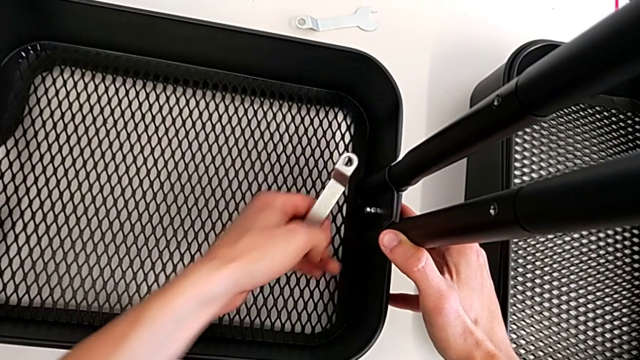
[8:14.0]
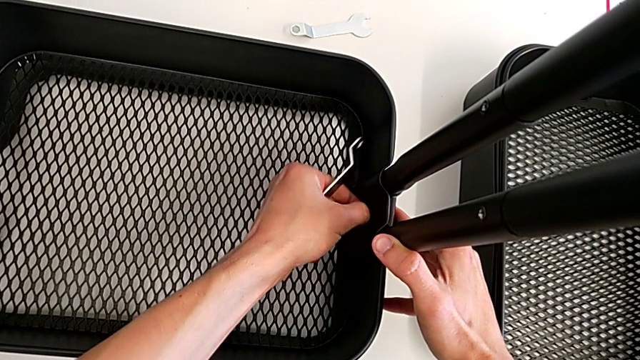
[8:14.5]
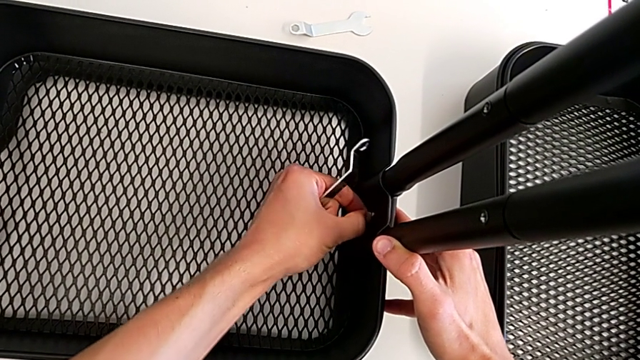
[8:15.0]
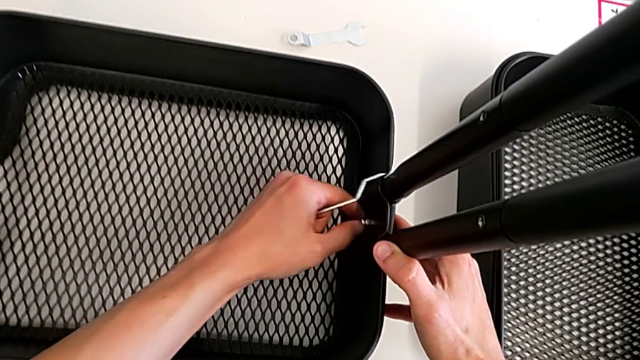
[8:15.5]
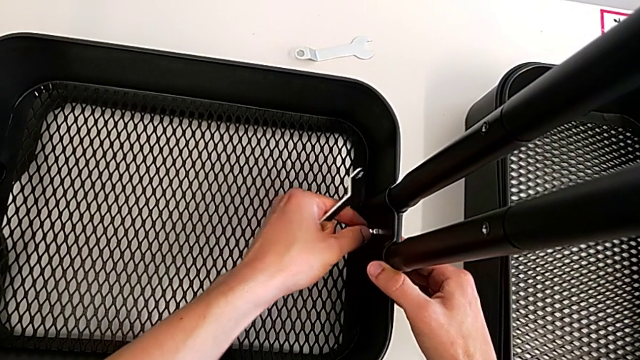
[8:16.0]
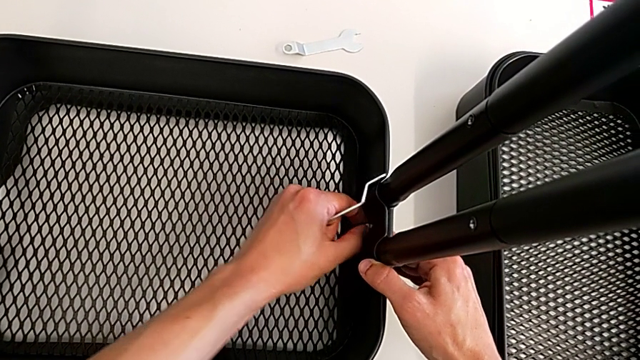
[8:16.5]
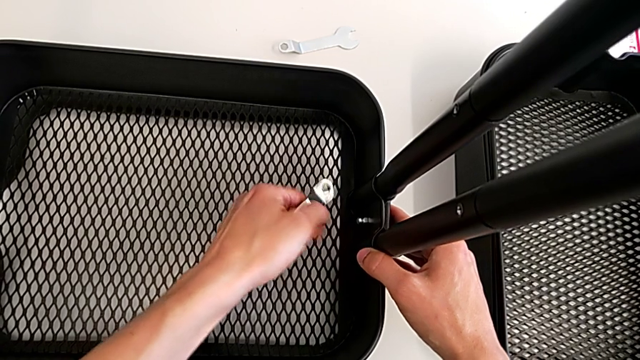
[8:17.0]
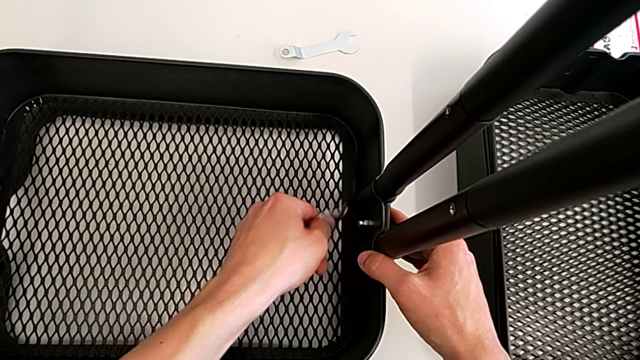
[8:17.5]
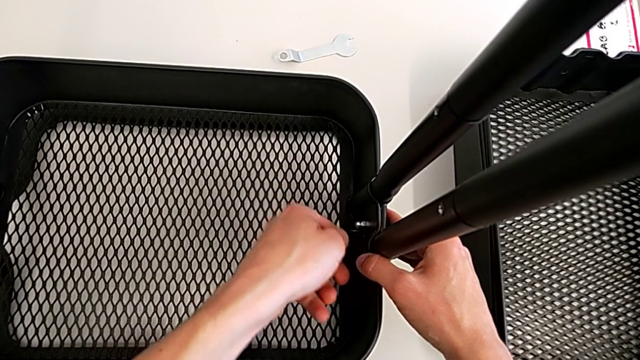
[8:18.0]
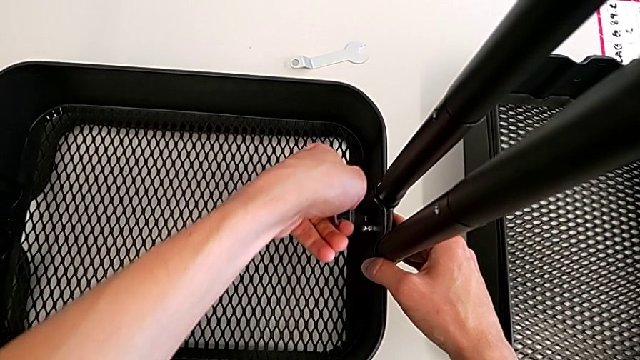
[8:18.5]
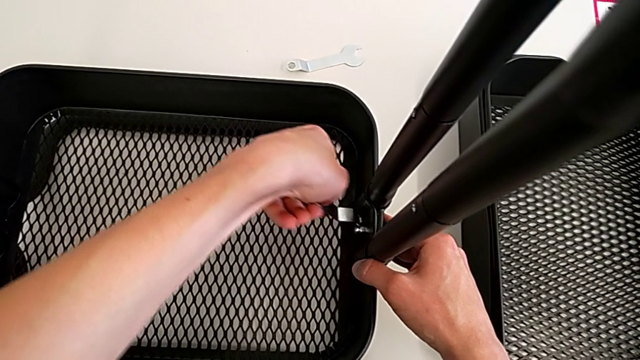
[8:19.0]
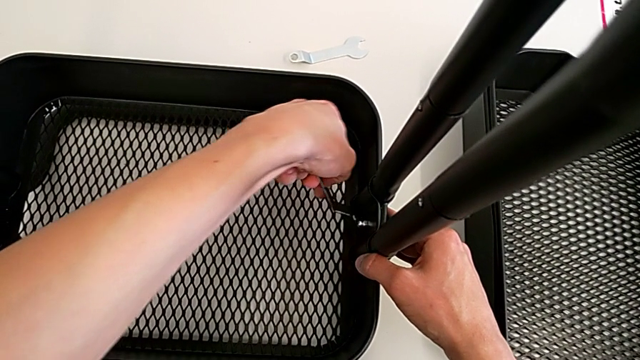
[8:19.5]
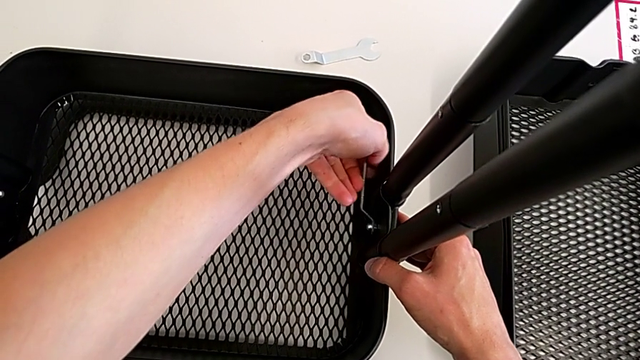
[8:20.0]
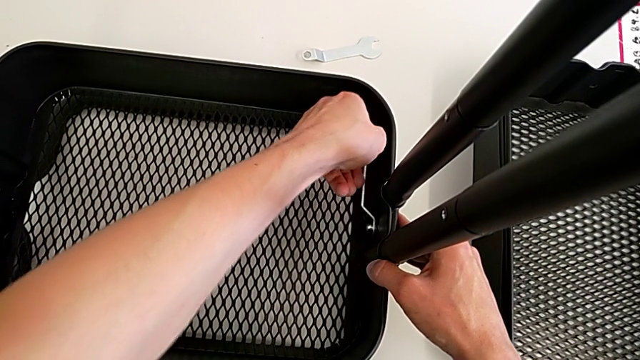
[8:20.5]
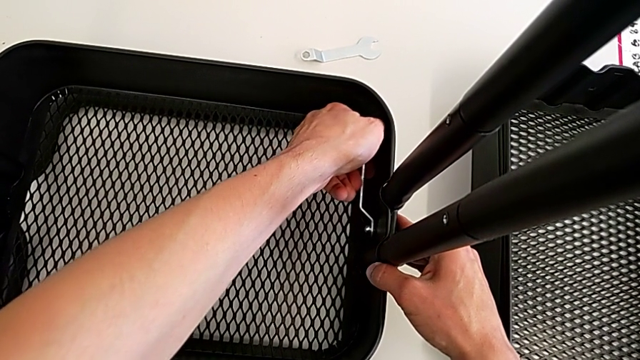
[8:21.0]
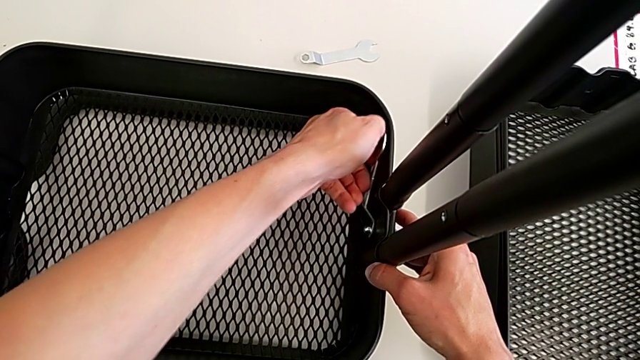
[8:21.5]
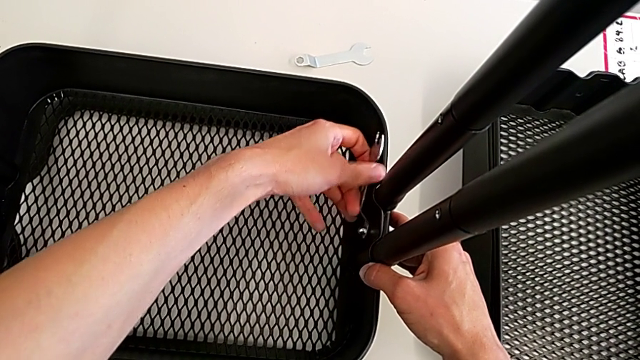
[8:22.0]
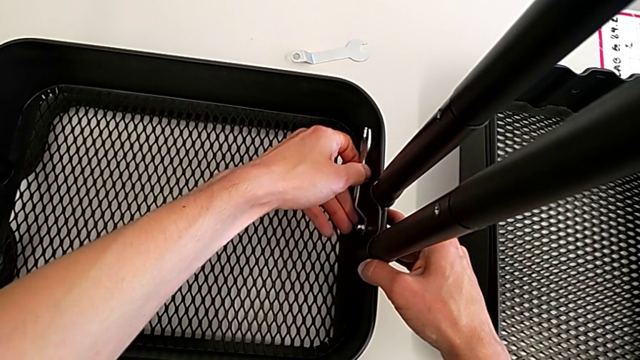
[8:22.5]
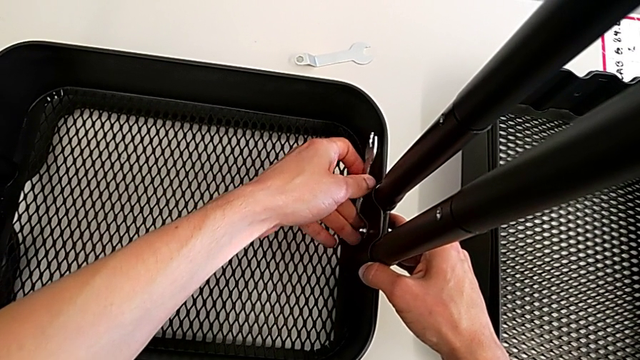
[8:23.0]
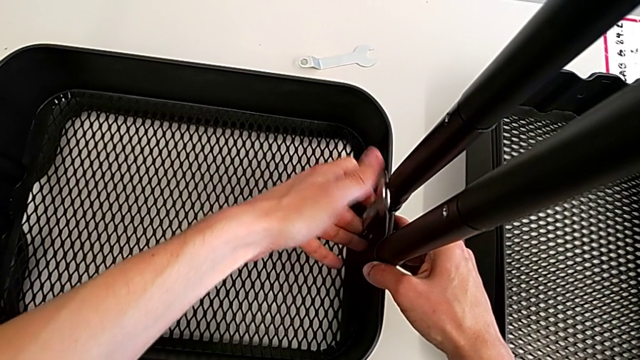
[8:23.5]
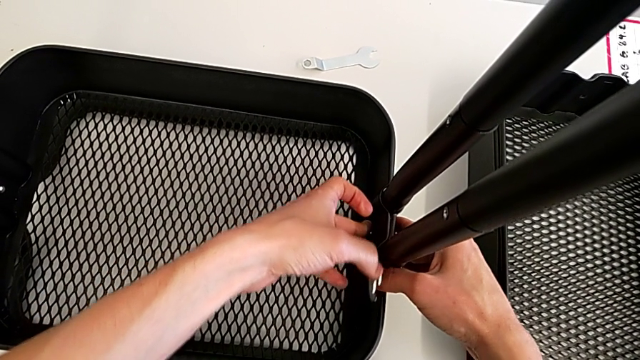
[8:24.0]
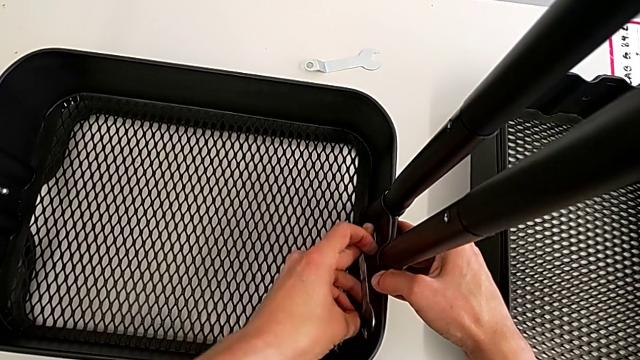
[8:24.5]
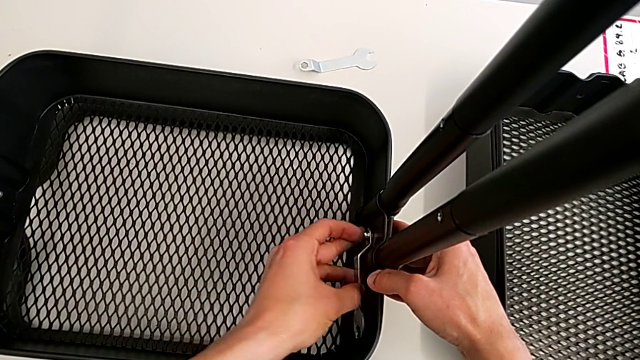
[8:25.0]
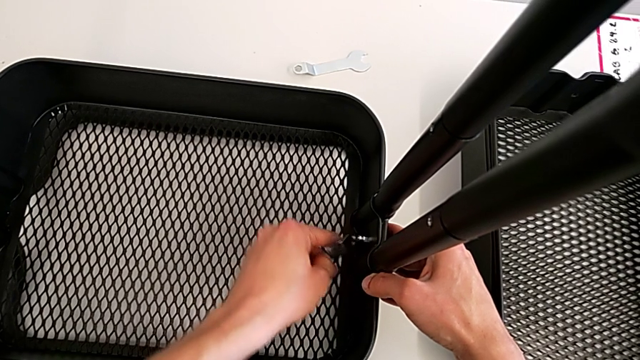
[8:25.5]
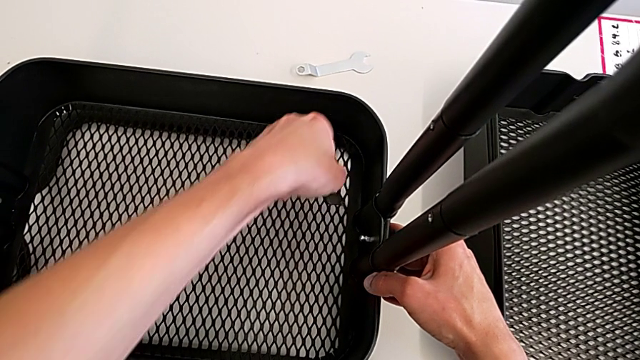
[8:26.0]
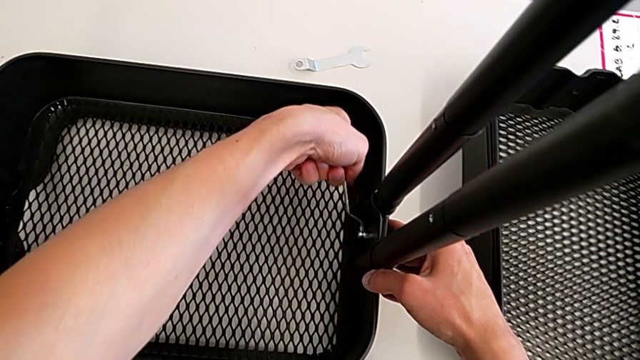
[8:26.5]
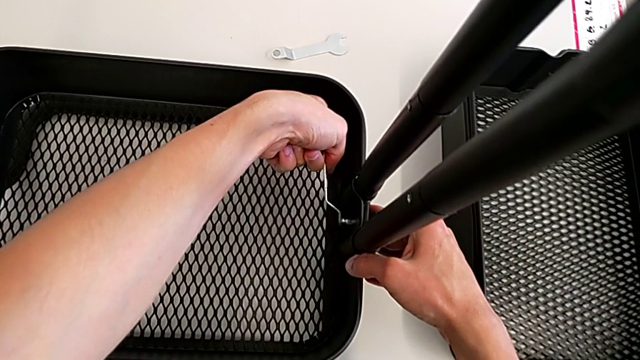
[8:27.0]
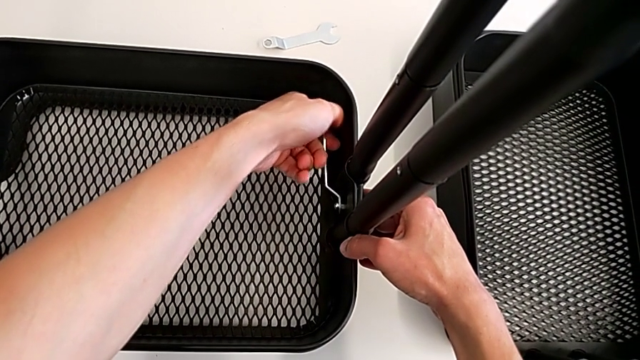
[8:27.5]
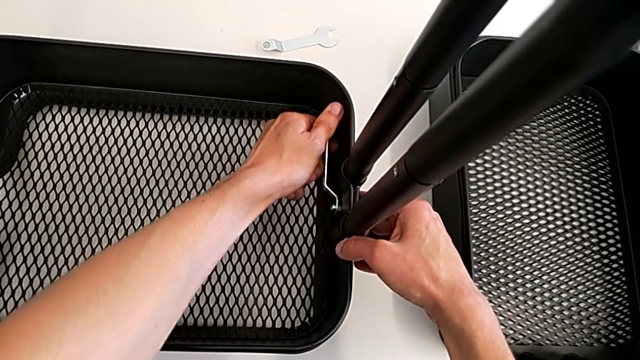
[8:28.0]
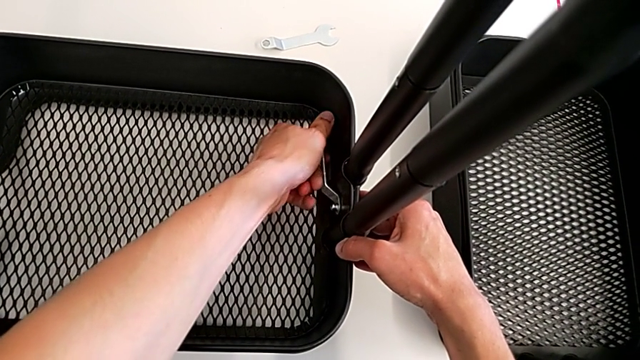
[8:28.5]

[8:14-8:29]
The camera wearer is assembling the bottom tray. They keep screwing the bolt.

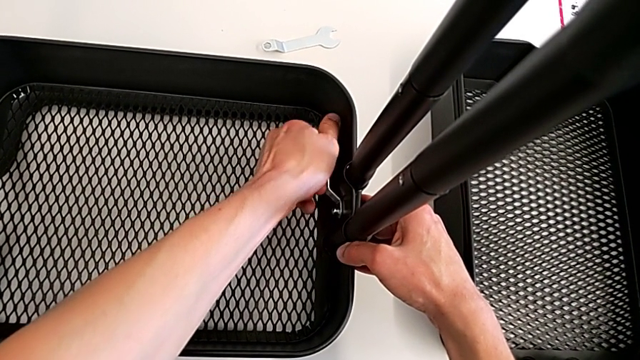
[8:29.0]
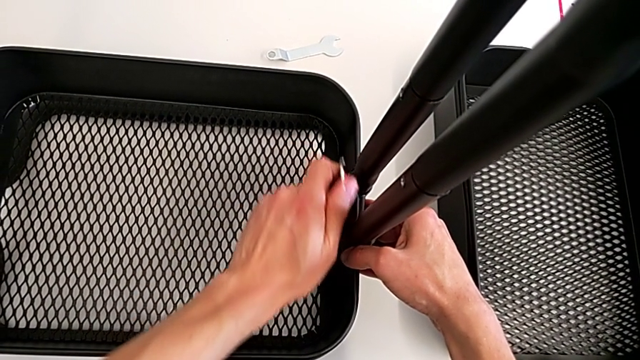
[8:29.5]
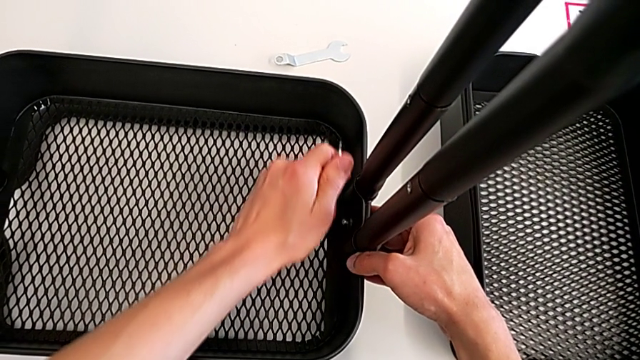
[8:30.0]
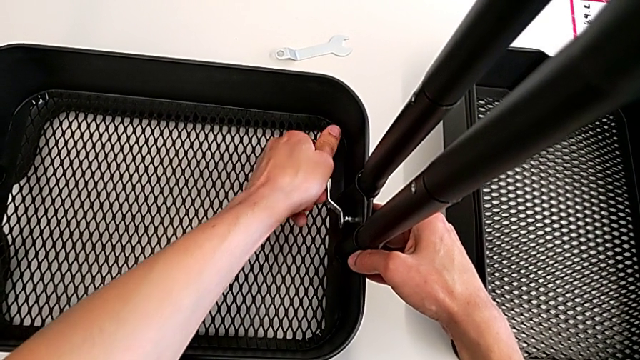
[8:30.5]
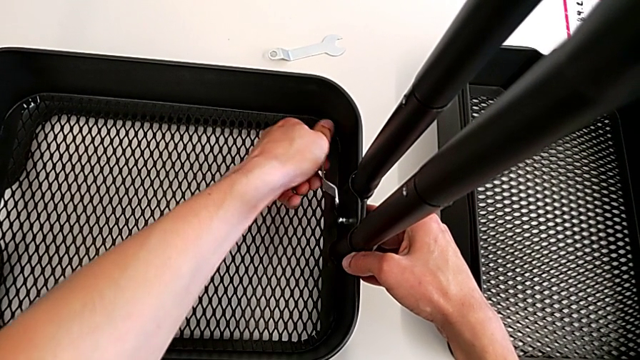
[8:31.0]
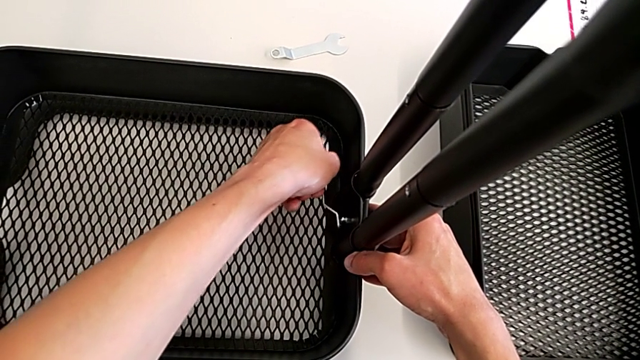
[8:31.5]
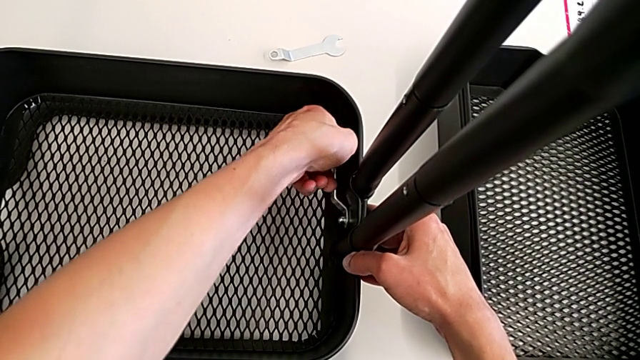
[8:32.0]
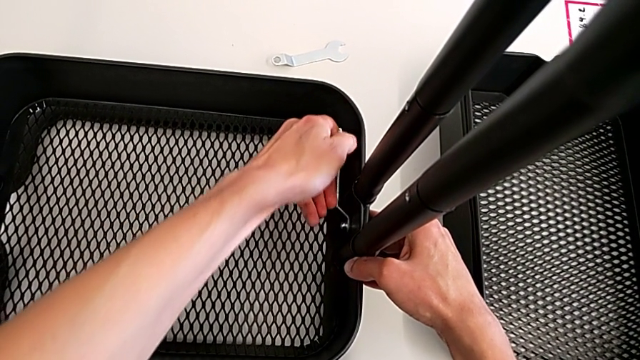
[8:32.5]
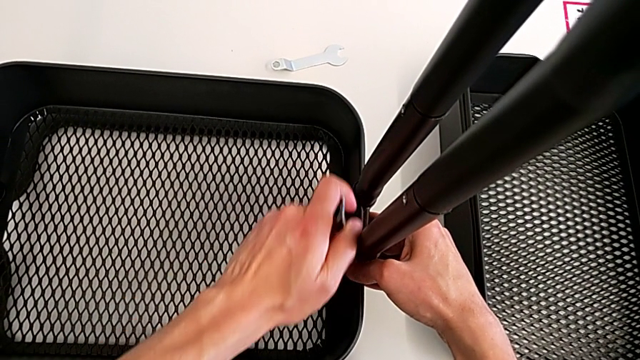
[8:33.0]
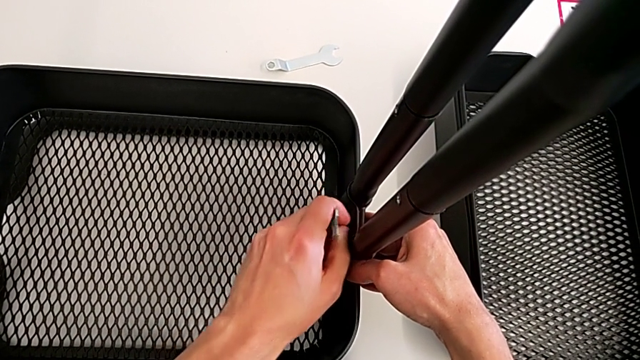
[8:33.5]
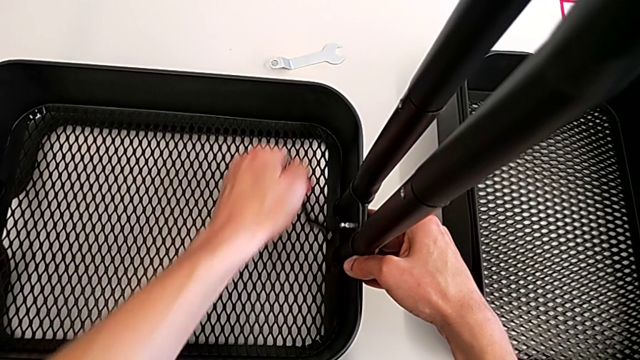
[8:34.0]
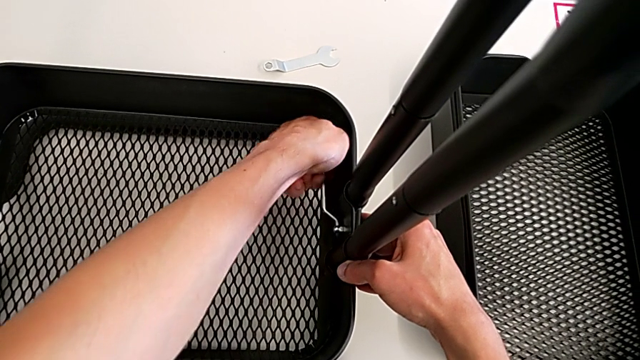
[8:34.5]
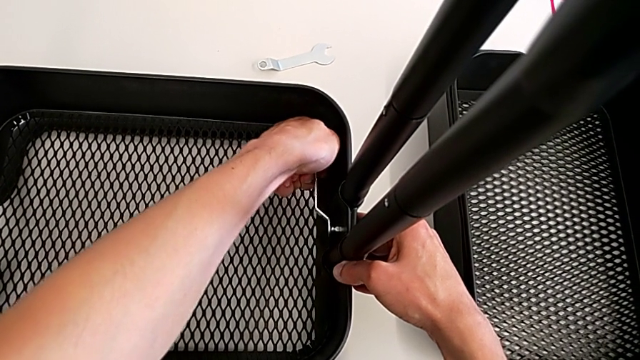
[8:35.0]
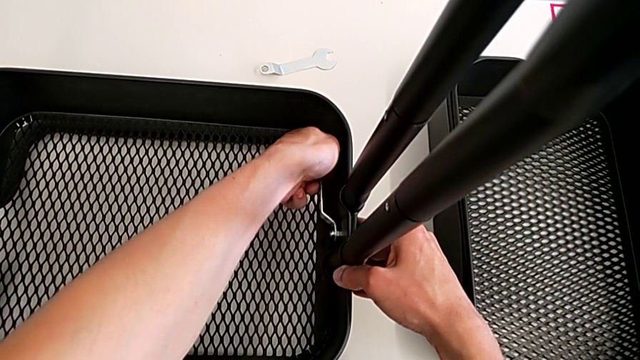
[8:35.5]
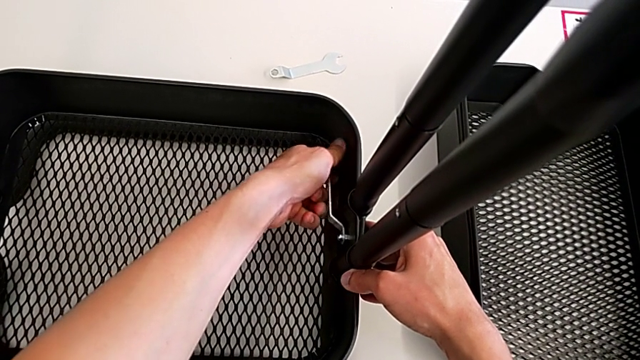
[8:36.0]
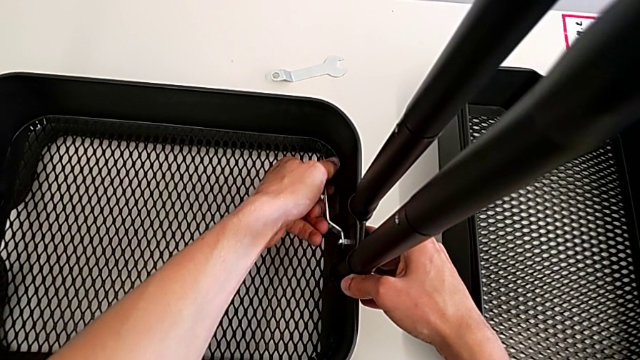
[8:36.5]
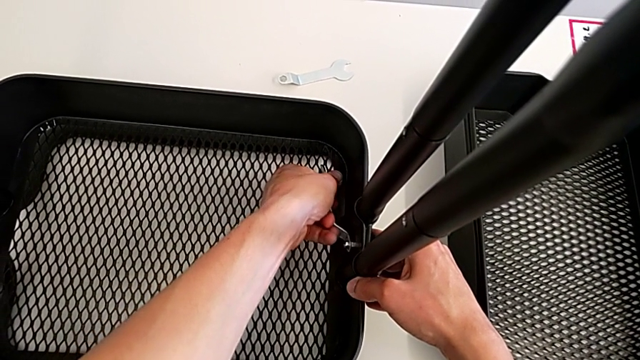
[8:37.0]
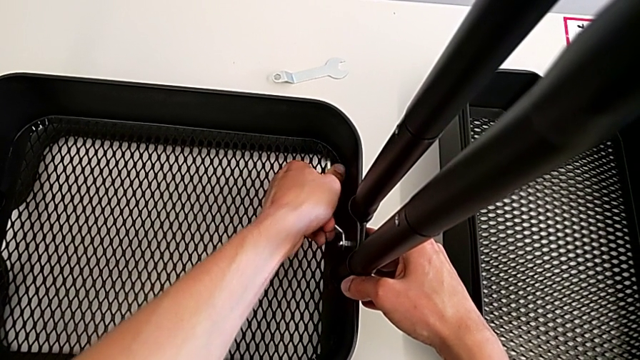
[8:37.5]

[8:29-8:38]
The camera wearer is assembling the bottom tray. They keep screwing the bolt.
